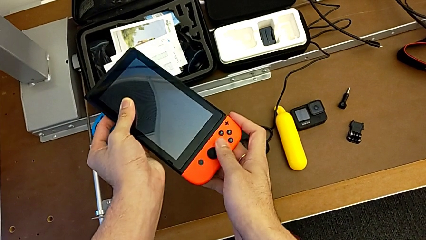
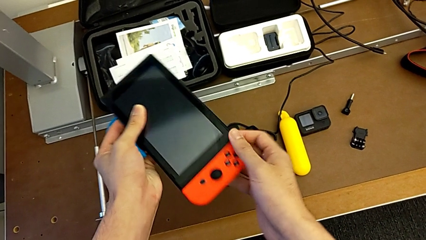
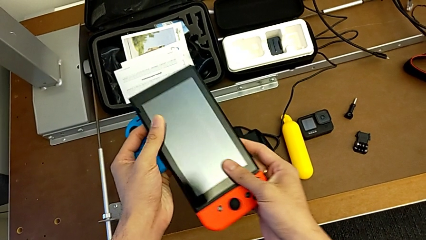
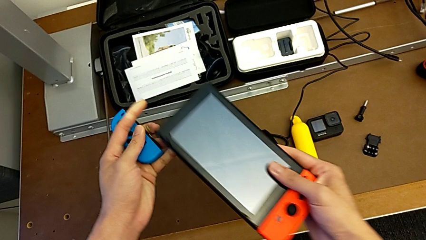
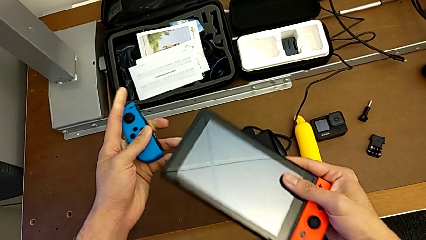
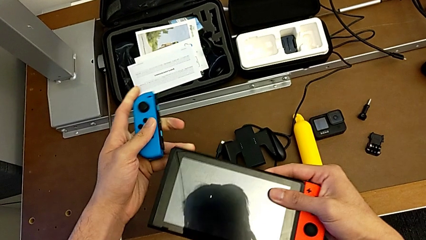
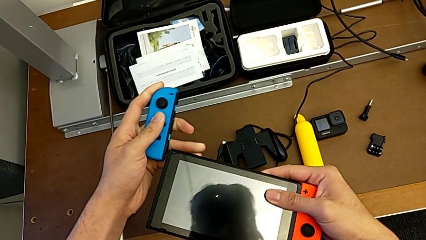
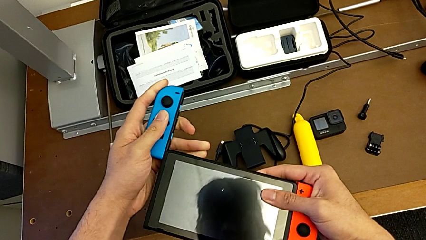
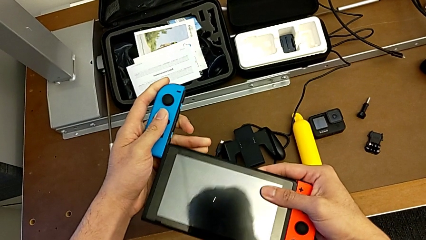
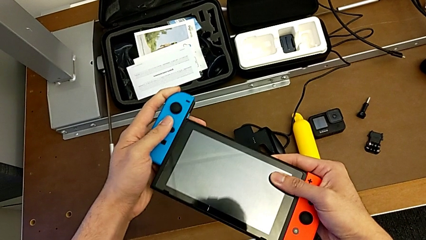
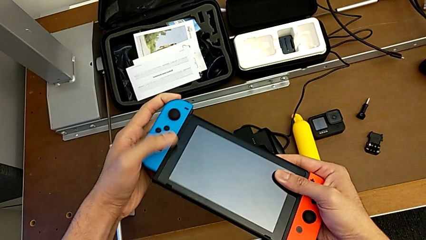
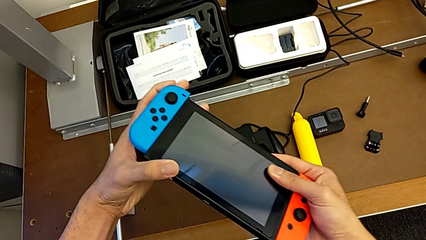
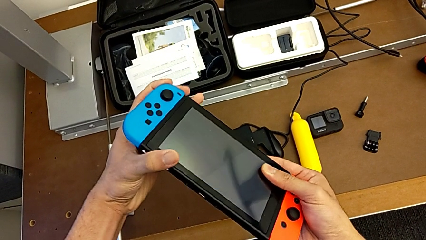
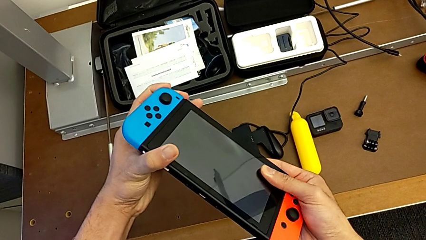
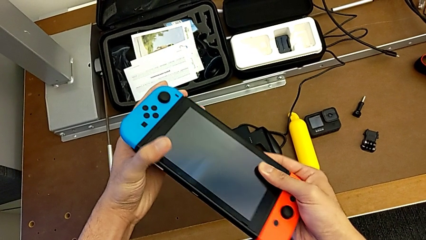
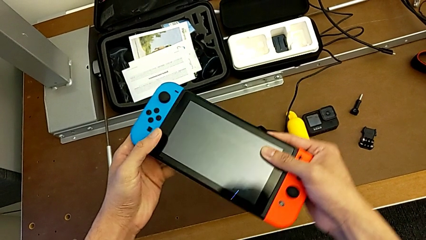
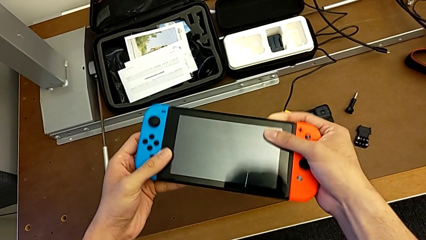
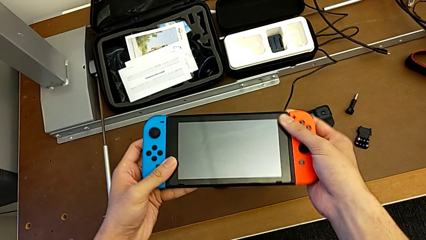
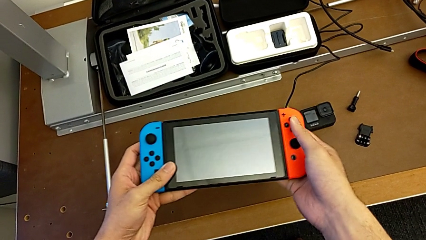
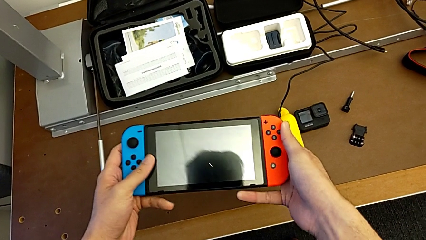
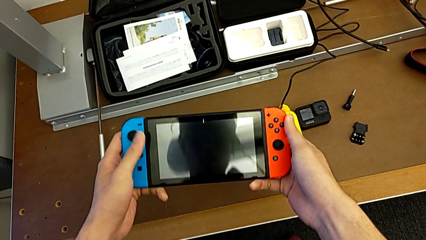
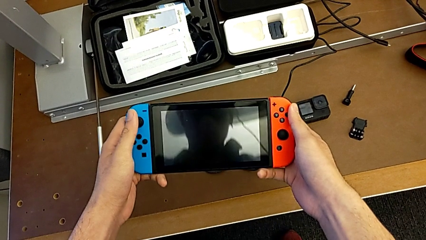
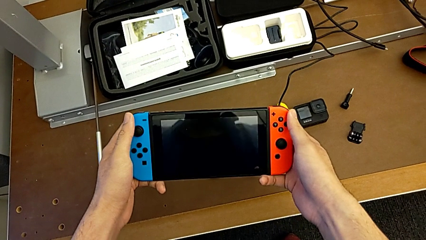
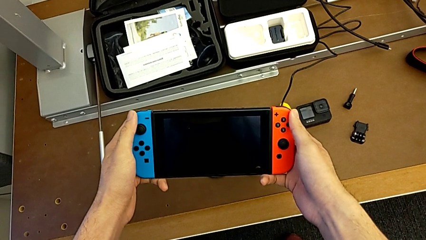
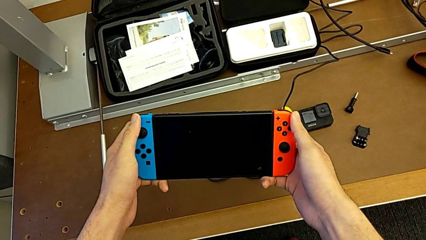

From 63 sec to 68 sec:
The camera wearer is changing the Joy-Con controllers of the Joy-Con grip for the Nintendo Switch. They insert the left Joy-Con controller.

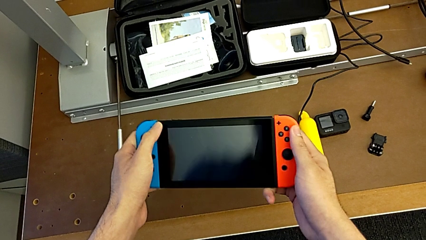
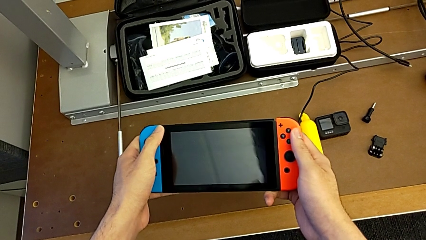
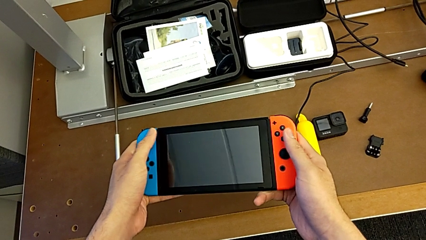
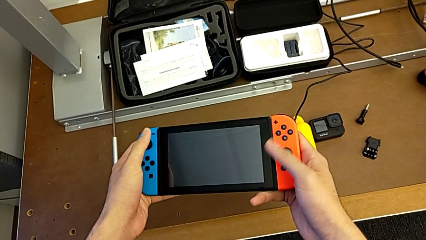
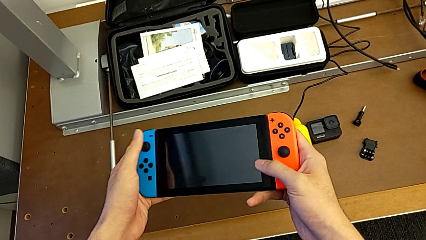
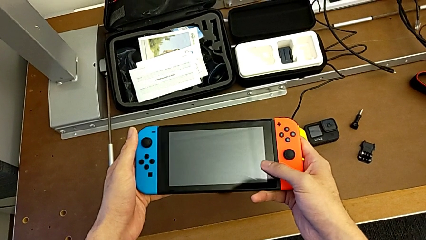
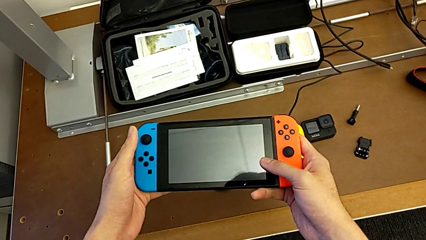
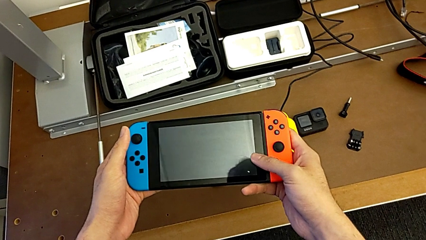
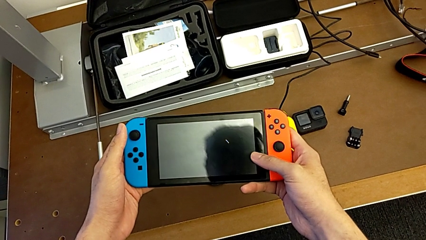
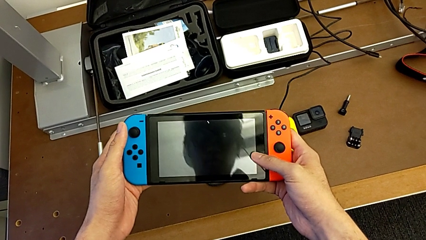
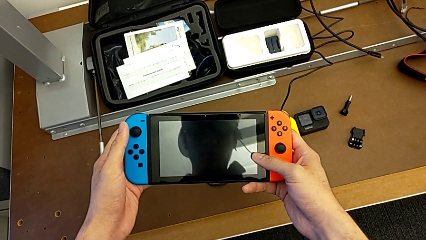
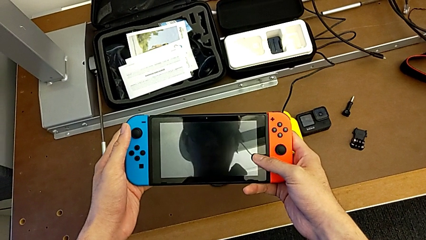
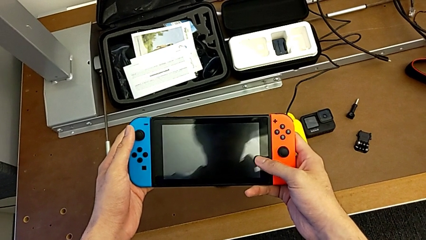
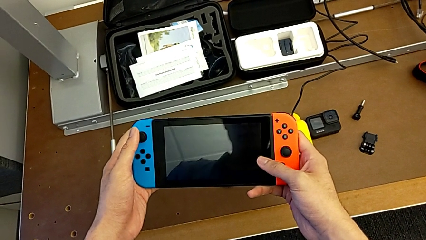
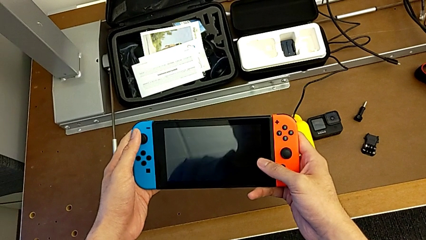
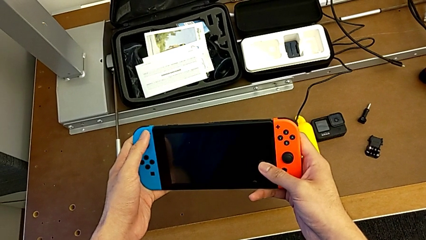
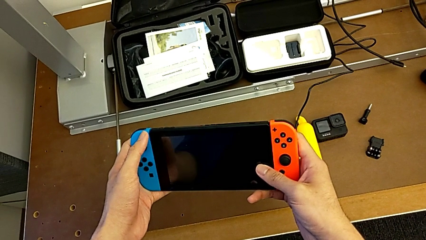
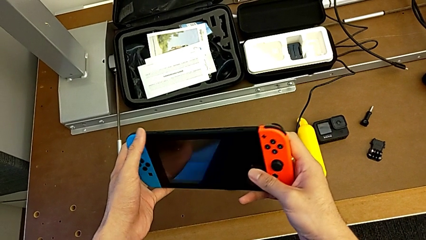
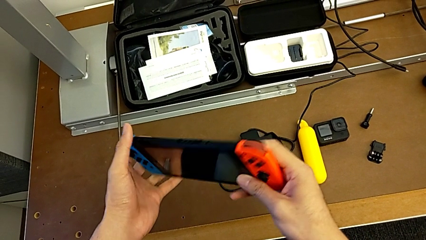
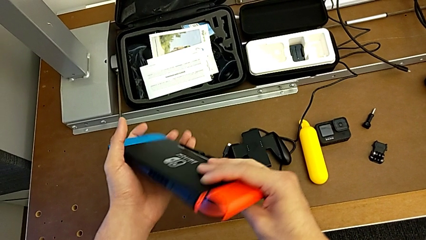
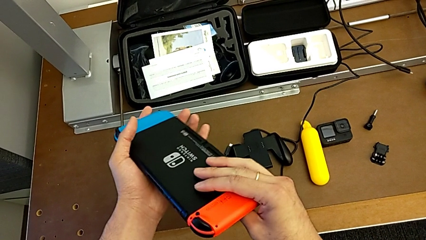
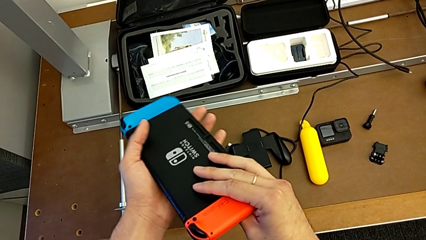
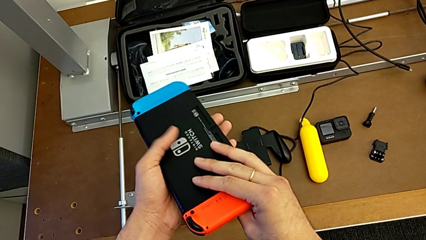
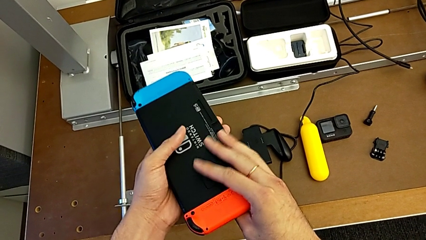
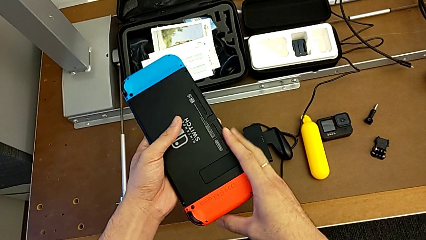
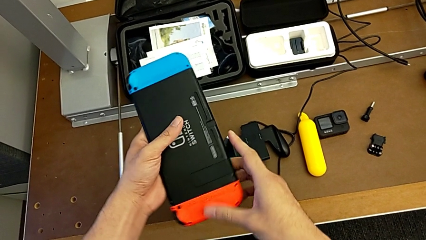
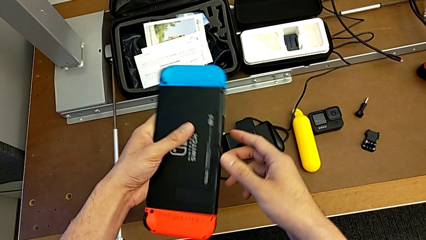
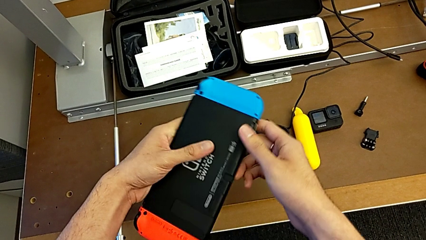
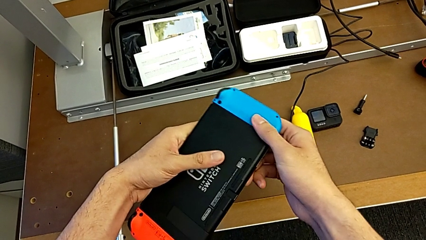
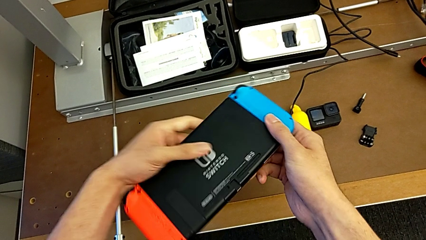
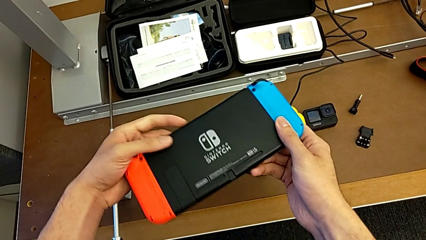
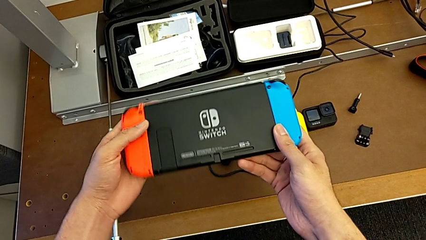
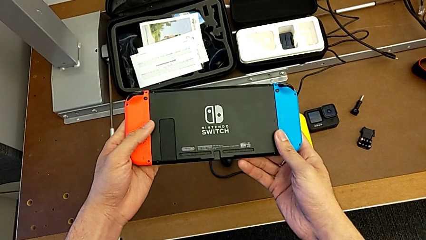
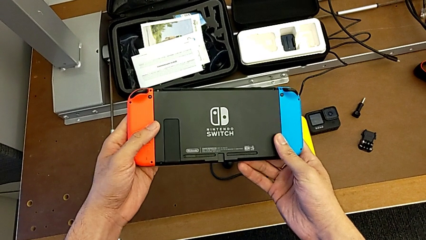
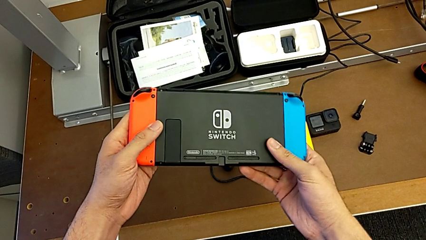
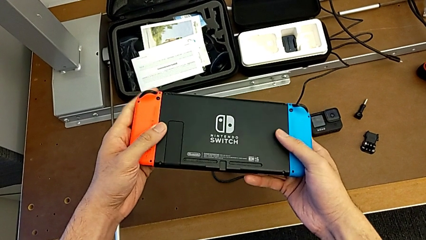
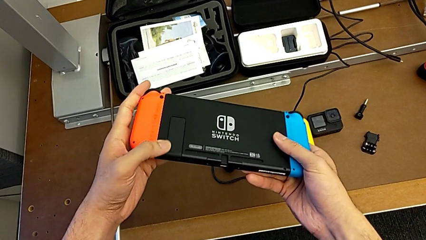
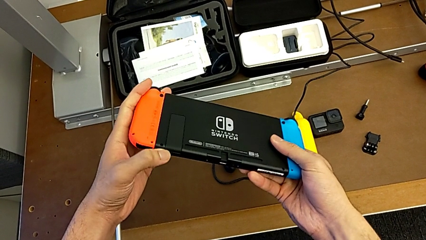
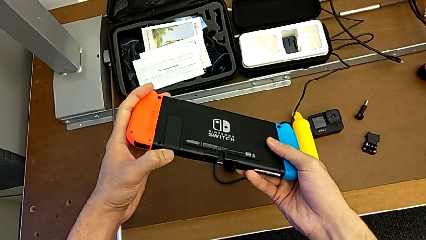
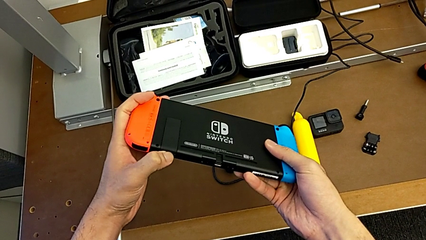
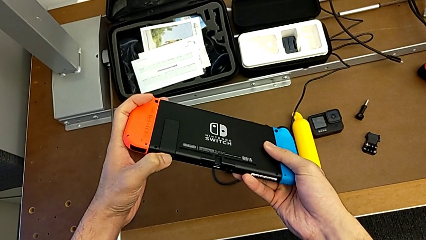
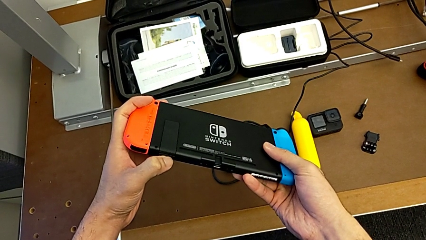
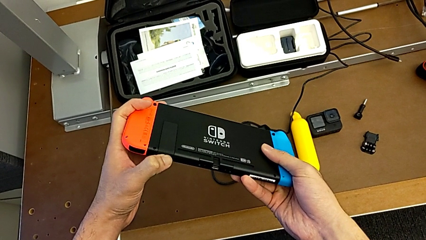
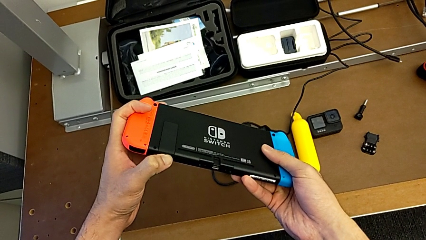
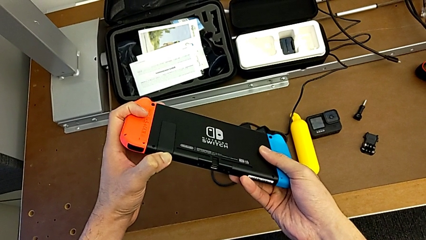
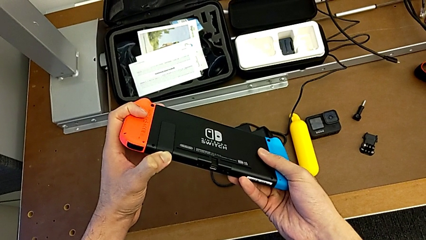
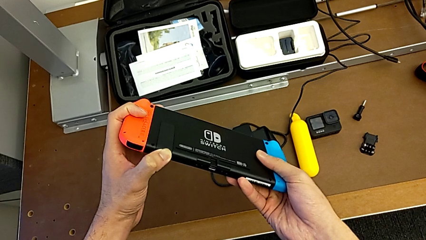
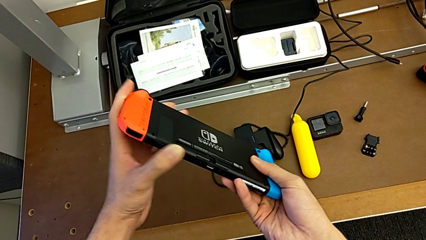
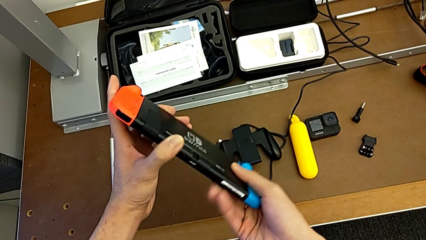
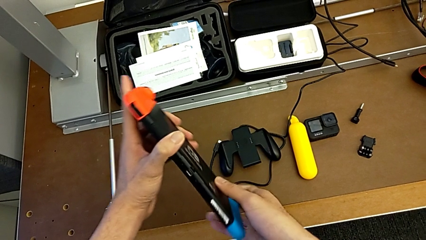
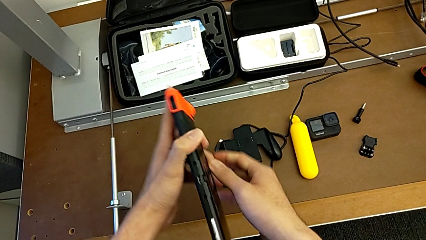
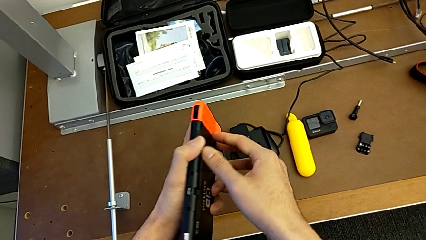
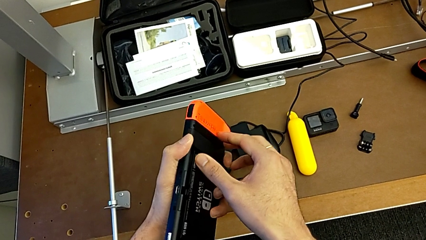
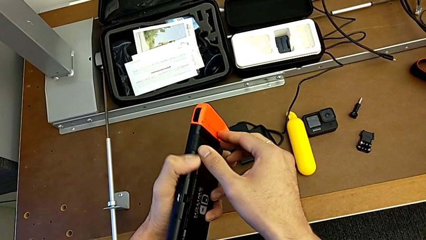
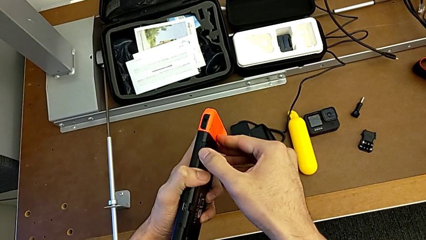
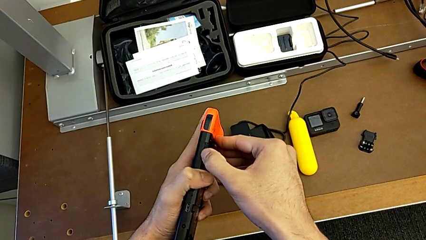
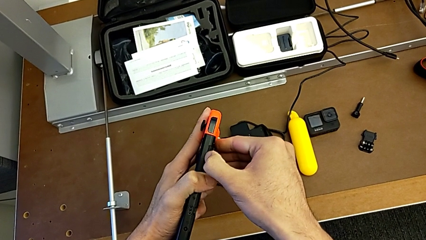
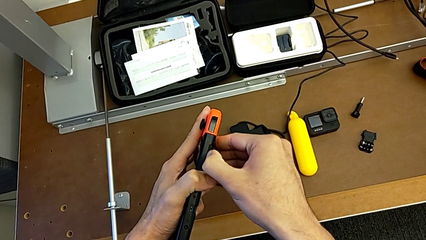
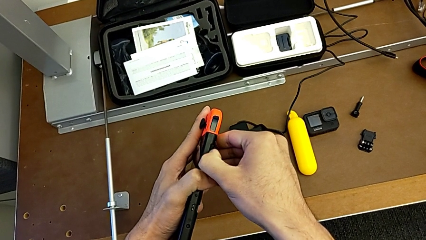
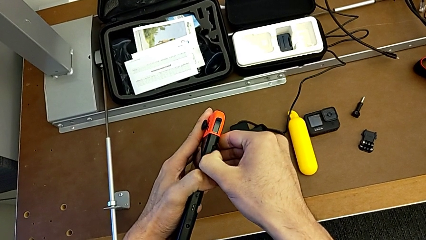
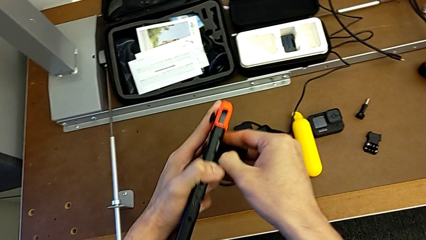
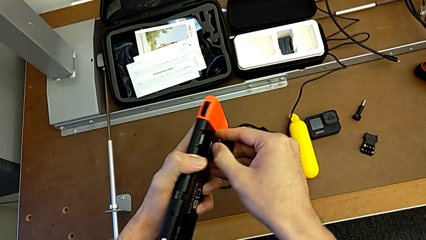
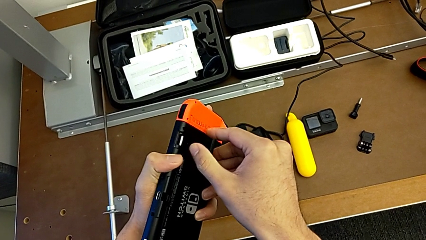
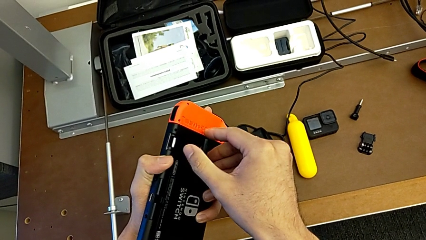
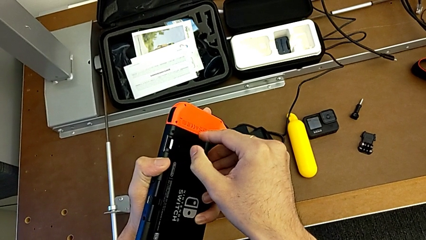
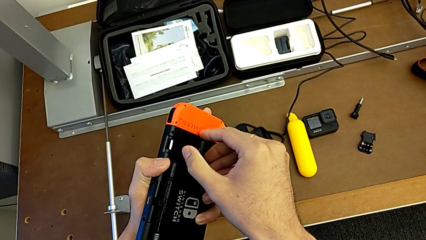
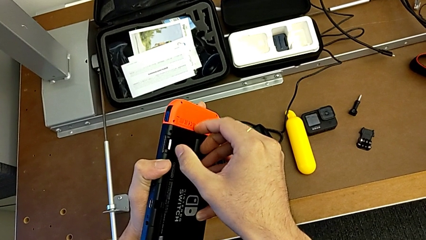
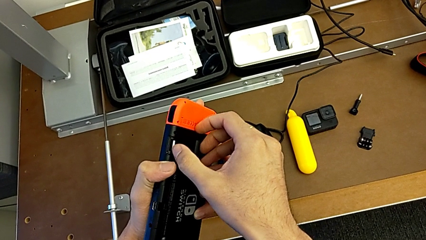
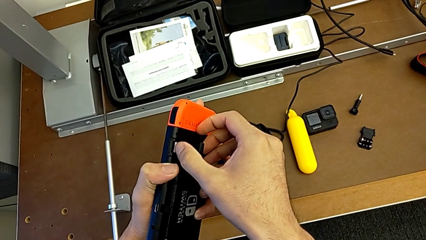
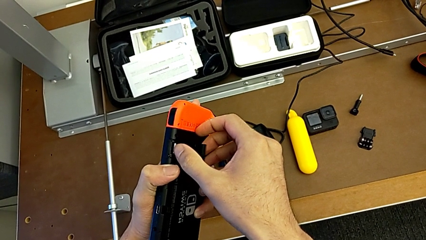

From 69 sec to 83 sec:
The camera wearer is standing with the Nintendo Switch. They keep holding the Nintendo Switch, rotate it, inspect it and open the kickstand.
